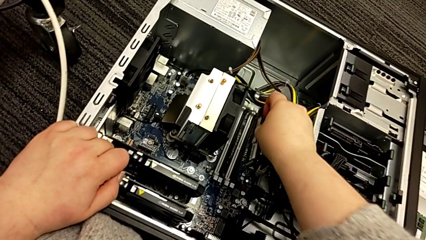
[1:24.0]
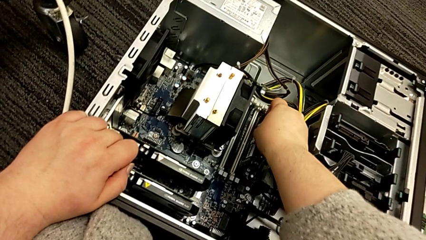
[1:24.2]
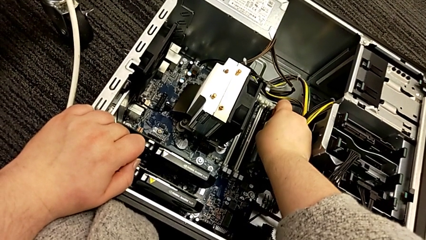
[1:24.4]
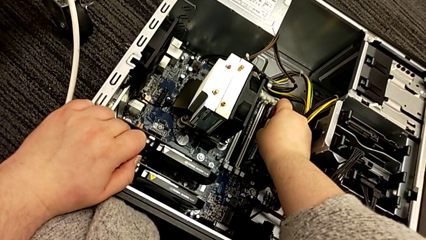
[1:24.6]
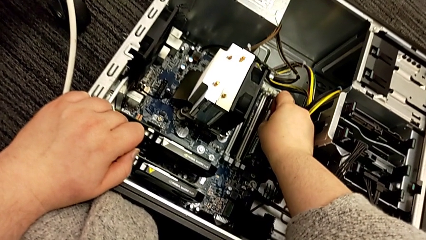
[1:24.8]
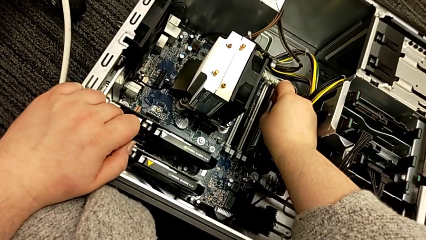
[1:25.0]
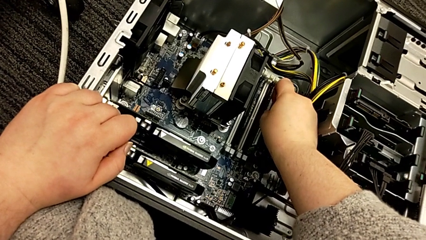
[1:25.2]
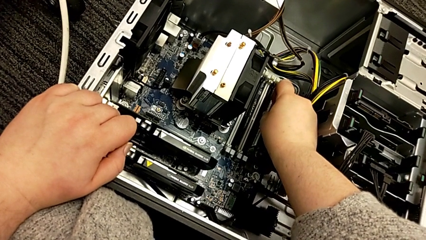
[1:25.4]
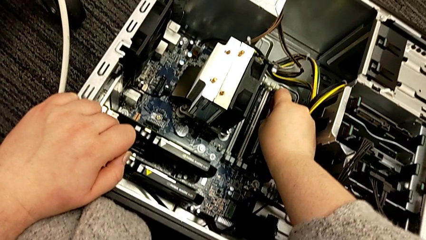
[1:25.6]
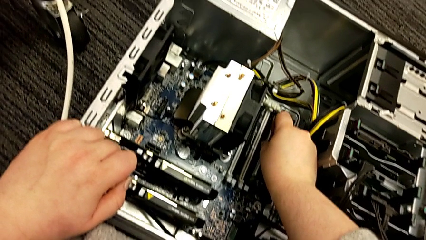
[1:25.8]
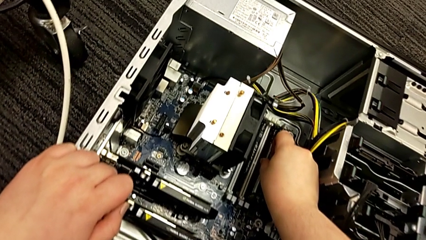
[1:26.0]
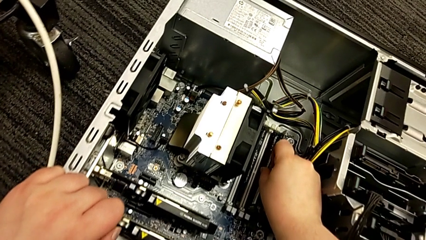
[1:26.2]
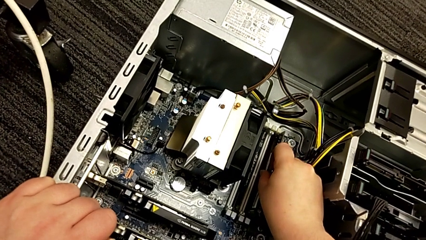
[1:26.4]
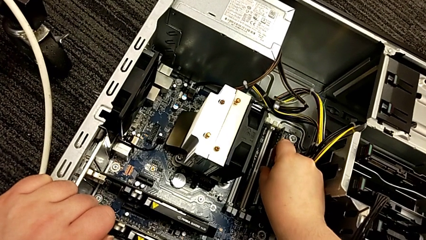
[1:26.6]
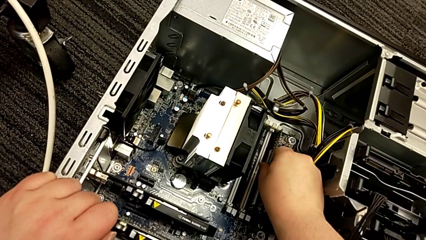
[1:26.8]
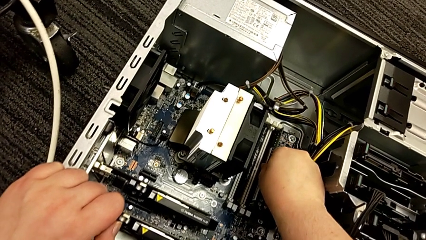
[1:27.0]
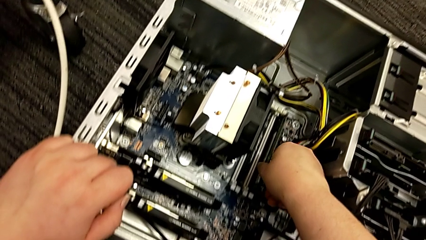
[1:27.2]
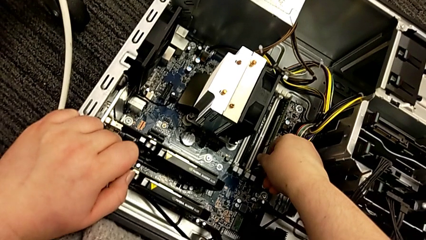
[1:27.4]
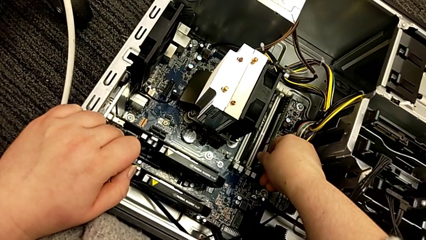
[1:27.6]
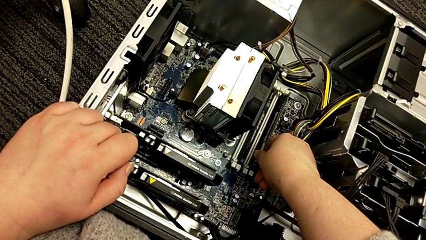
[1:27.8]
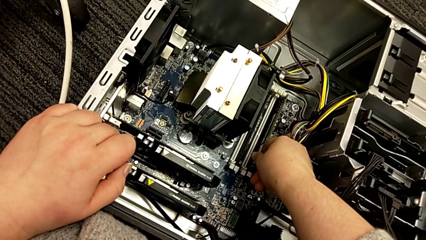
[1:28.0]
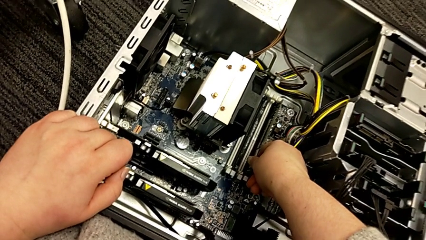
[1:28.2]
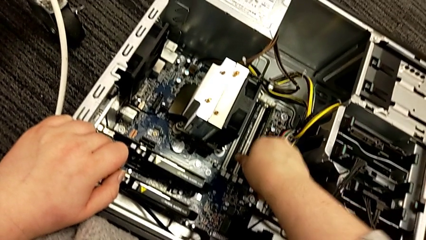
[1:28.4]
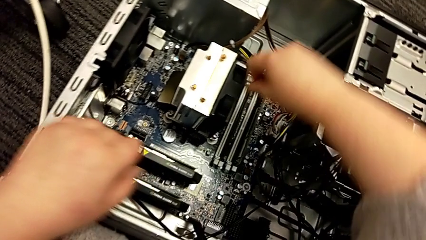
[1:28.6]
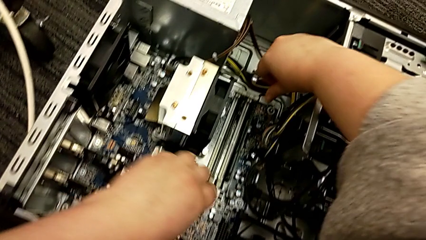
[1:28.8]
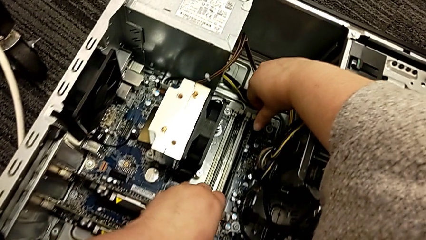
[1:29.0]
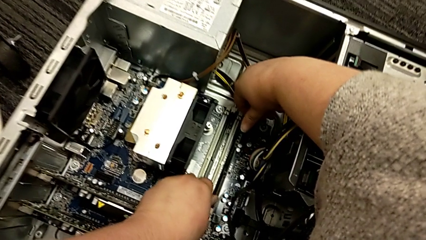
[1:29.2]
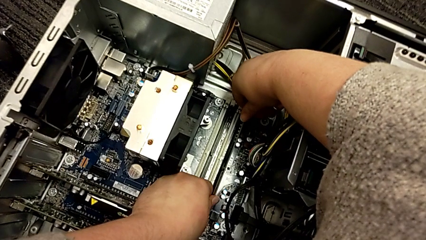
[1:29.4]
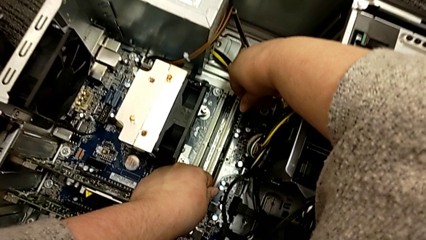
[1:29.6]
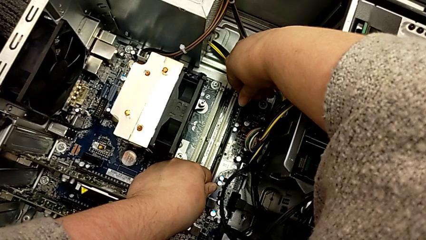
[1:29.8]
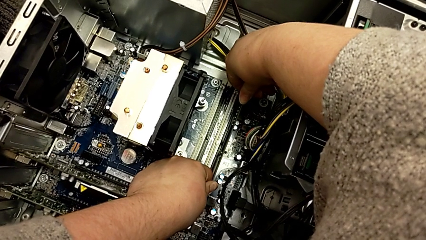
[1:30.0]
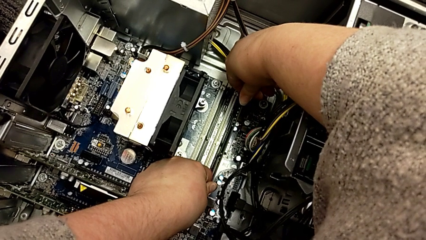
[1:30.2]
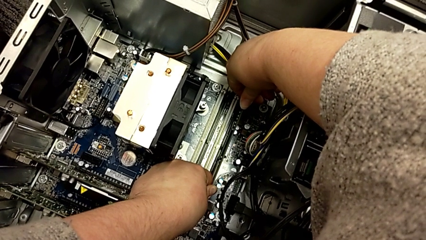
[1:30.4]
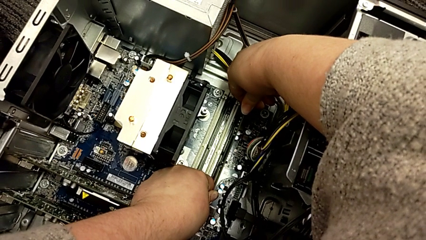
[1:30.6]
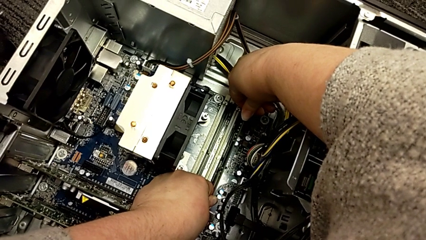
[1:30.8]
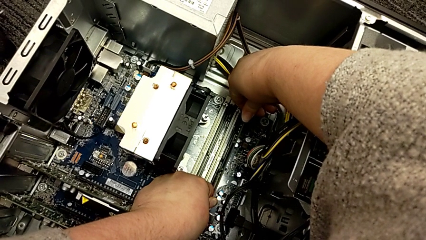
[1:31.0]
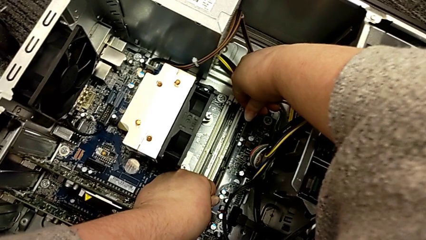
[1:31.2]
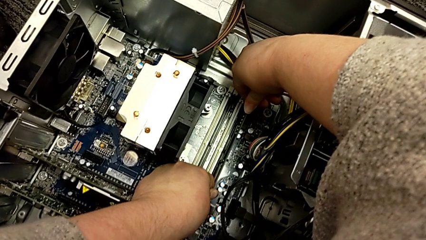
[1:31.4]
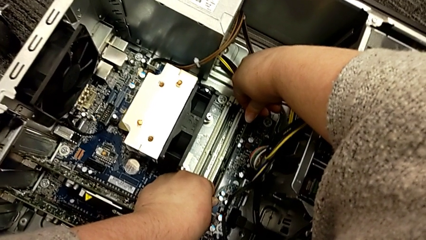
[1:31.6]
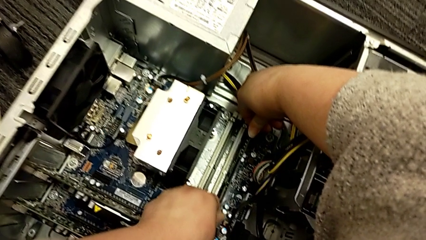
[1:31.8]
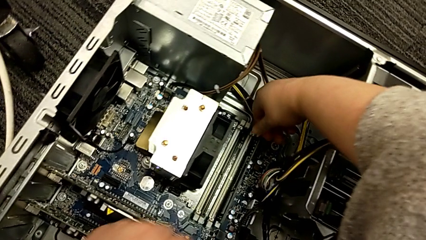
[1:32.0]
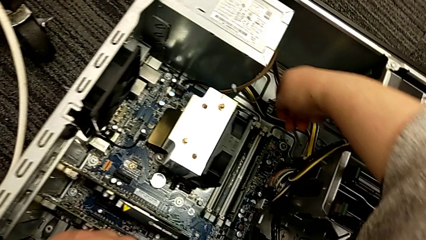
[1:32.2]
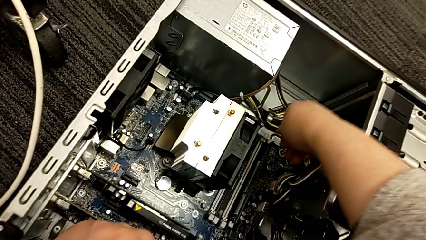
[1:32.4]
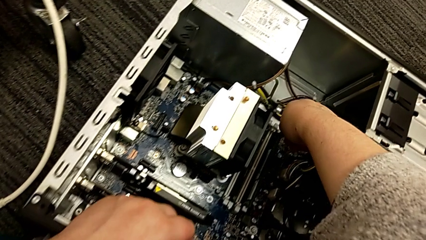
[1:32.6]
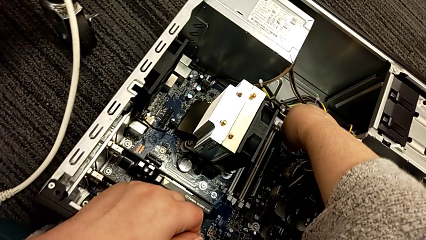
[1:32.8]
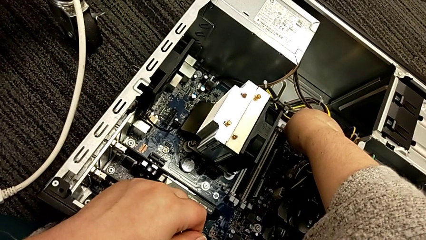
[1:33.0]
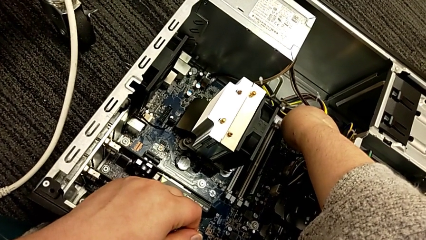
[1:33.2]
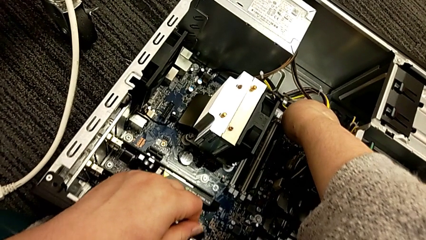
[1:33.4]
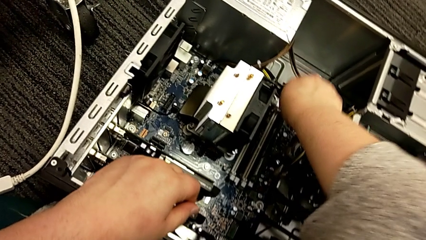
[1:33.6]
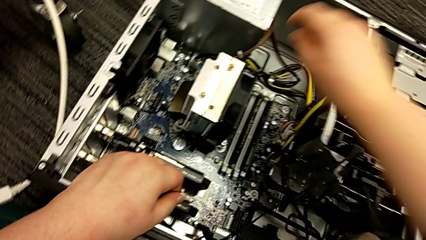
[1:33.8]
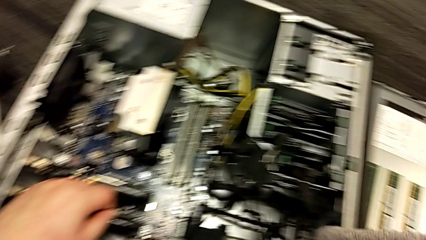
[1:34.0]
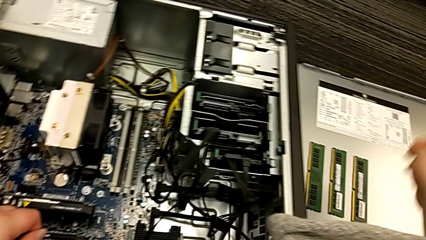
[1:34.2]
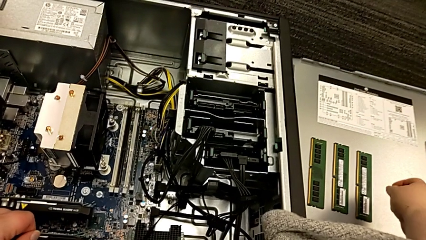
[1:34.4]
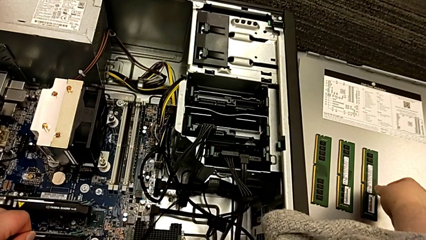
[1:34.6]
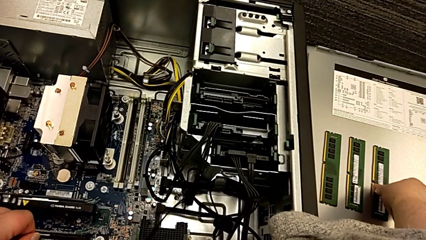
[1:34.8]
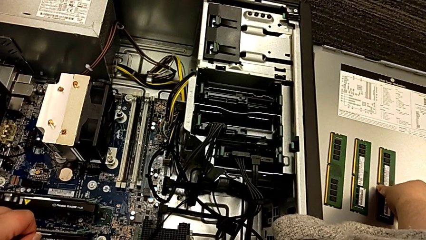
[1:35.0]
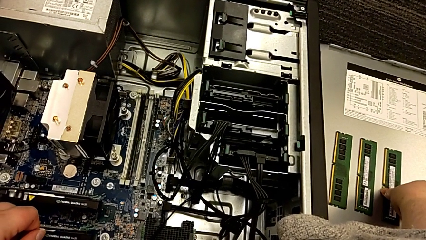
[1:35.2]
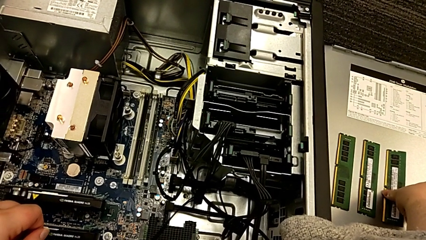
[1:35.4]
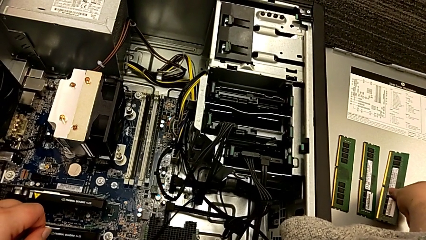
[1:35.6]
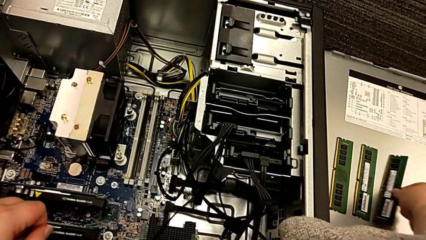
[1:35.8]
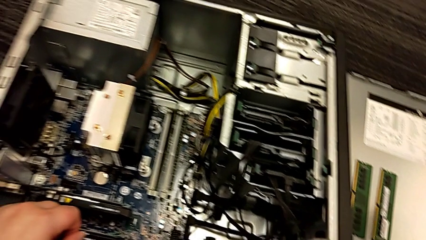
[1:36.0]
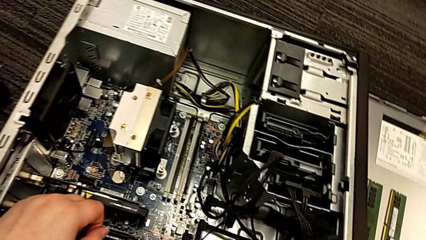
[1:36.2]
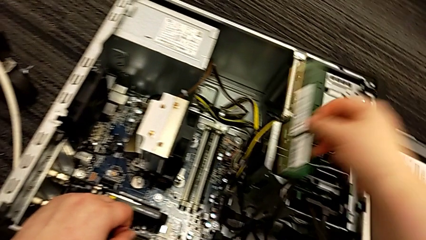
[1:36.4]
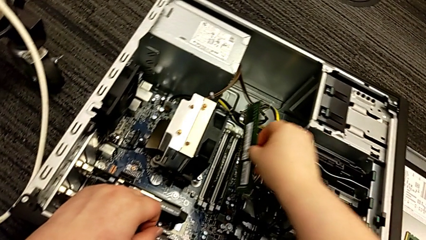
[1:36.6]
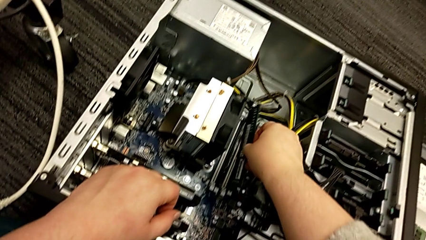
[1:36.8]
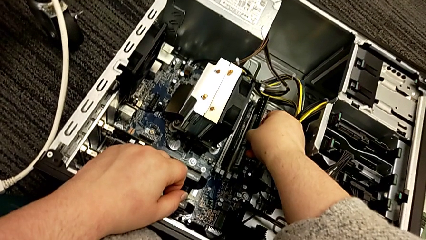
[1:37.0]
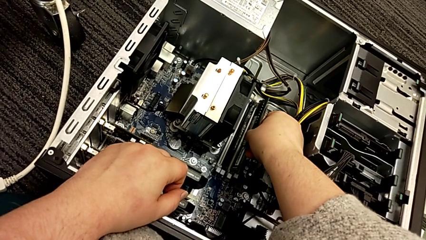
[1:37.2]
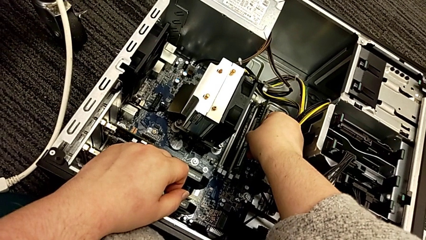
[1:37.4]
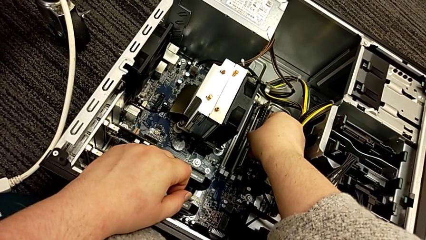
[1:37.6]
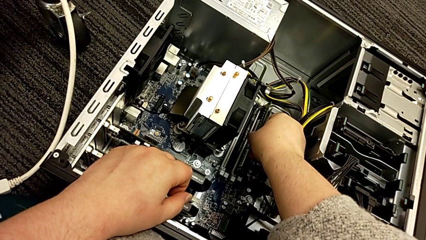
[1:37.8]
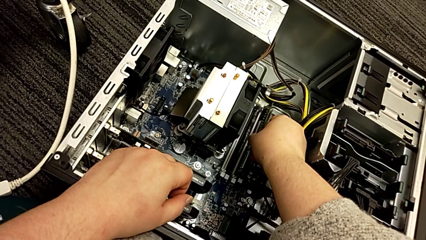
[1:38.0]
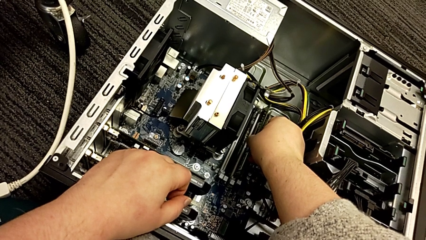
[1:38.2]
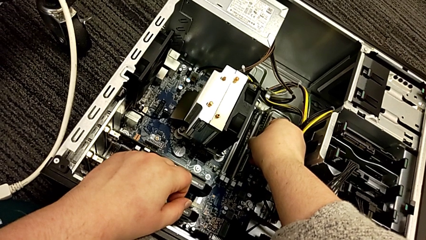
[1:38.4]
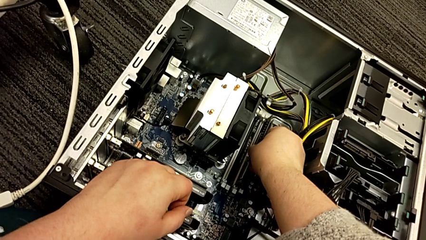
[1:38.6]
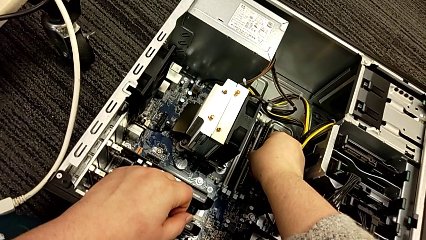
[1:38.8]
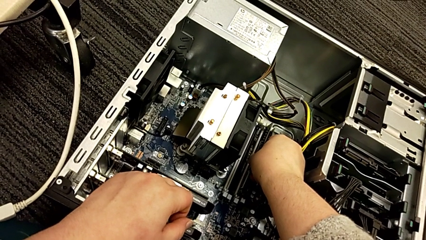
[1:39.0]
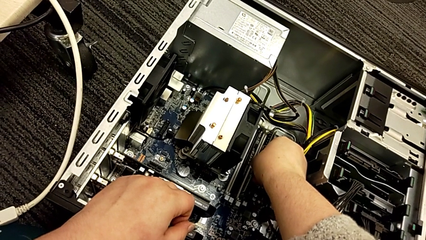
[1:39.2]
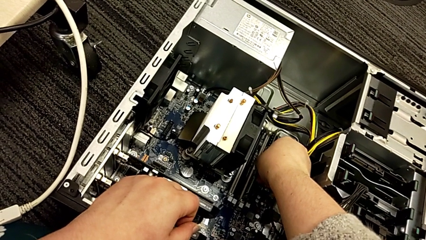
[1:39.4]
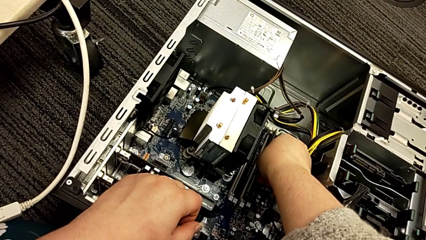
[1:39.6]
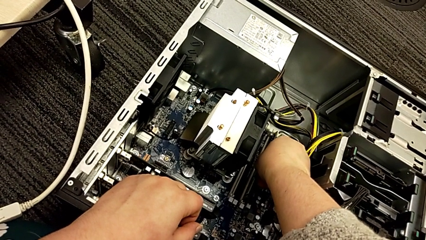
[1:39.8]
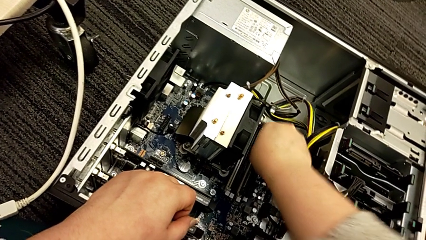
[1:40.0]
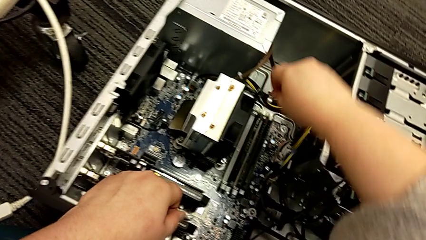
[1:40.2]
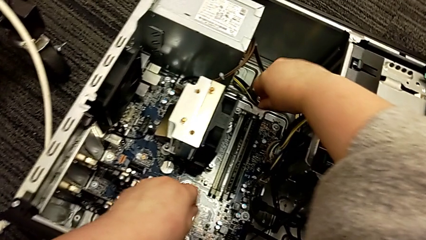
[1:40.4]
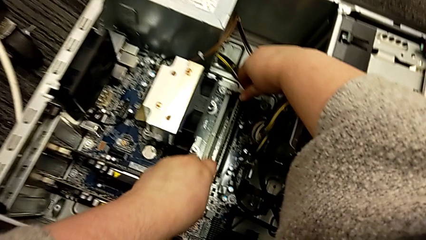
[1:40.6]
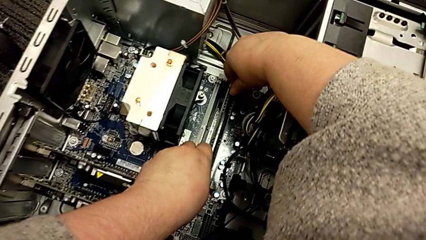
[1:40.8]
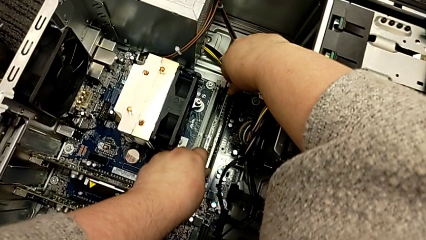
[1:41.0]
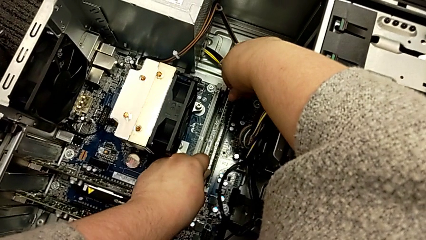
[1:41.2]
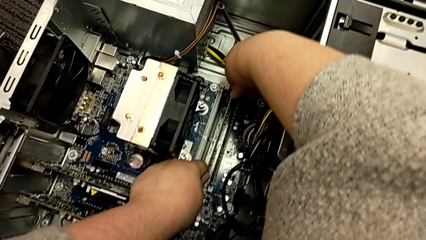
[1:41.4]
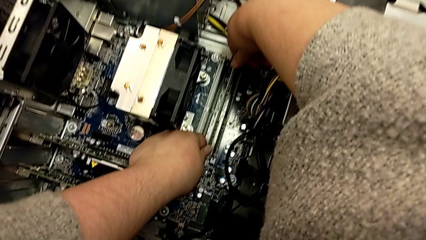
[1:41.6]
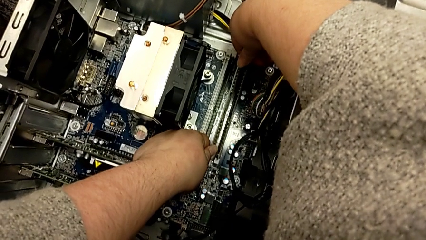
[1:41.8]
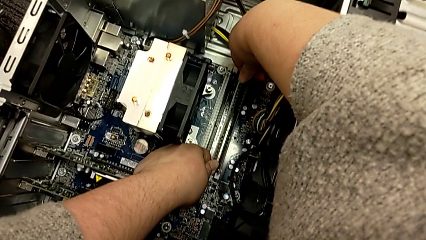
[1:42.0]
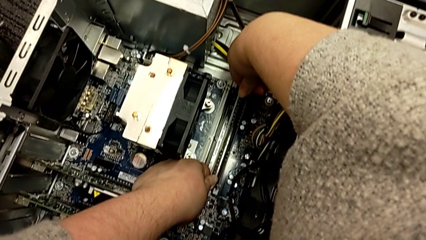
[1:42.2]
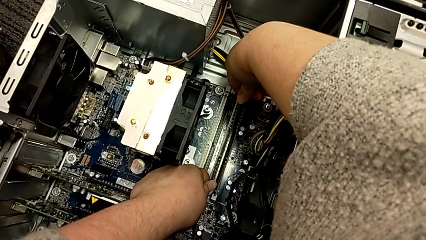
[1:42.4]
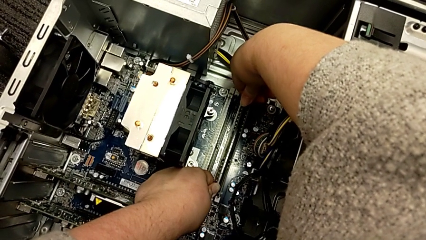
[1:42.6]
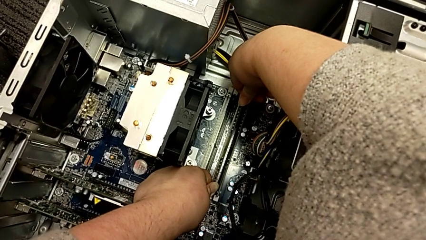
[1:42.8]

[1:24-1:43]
The camera wearer is putting the RAM into the computer tower. They insert the fourth RAM, push it, grab the third RAM, place the fourth RAM and begin to insert the third RAM.
